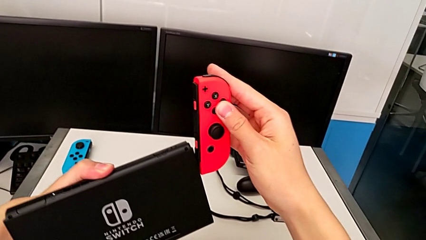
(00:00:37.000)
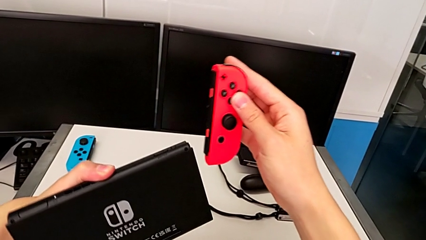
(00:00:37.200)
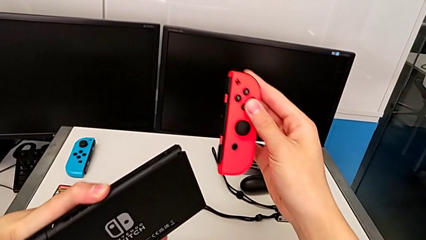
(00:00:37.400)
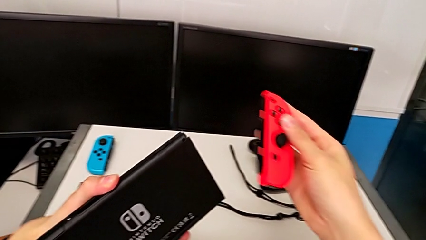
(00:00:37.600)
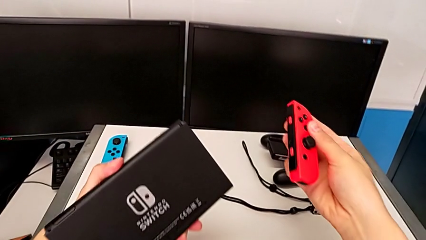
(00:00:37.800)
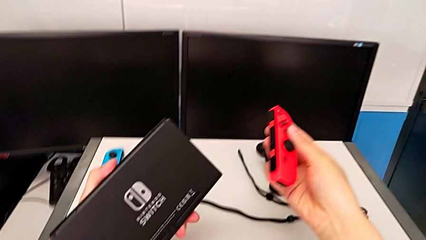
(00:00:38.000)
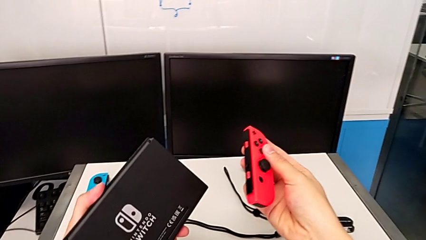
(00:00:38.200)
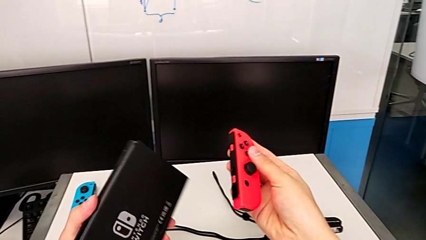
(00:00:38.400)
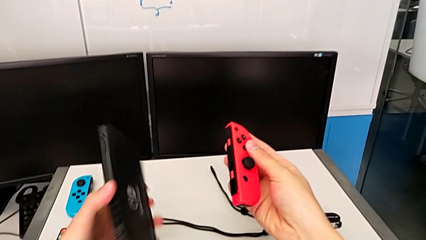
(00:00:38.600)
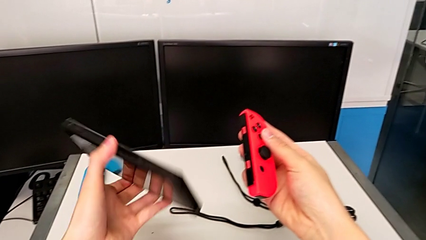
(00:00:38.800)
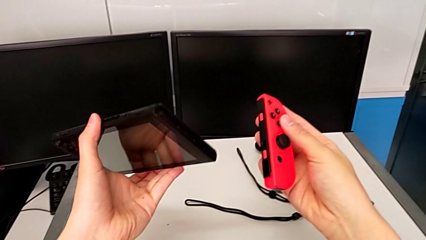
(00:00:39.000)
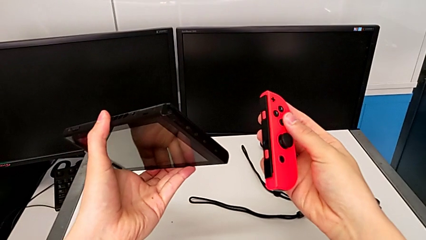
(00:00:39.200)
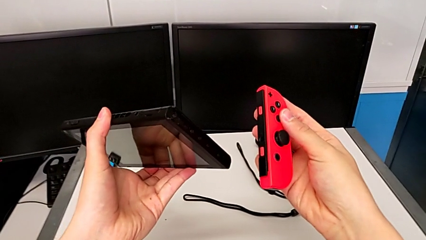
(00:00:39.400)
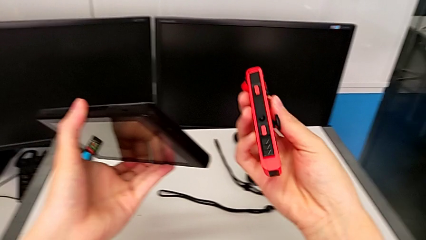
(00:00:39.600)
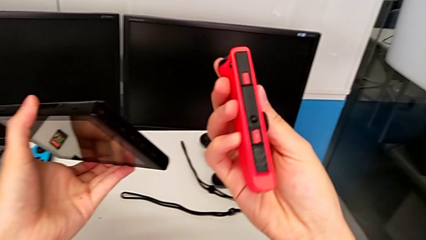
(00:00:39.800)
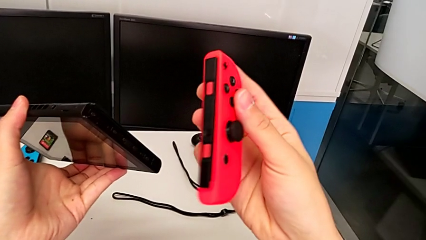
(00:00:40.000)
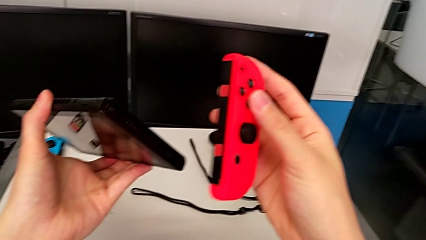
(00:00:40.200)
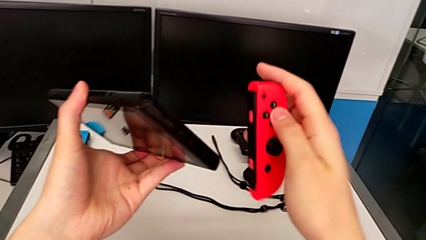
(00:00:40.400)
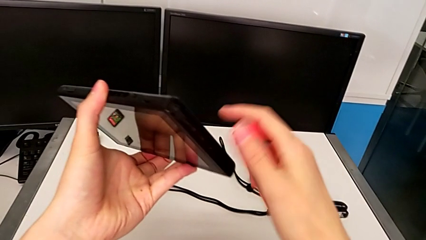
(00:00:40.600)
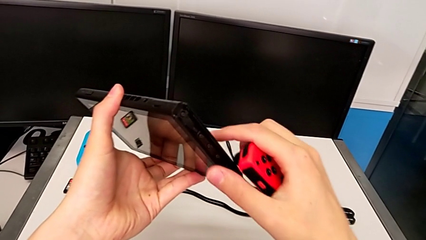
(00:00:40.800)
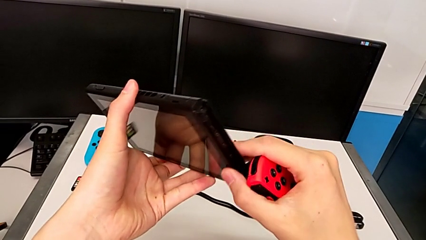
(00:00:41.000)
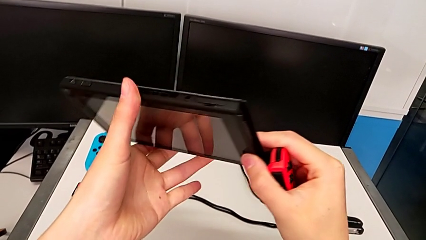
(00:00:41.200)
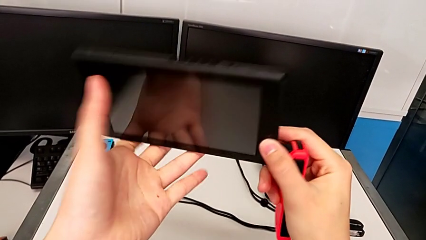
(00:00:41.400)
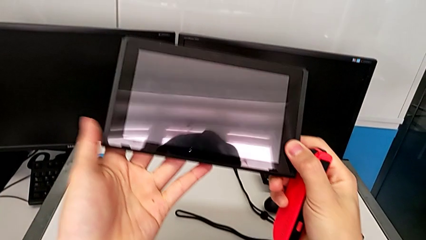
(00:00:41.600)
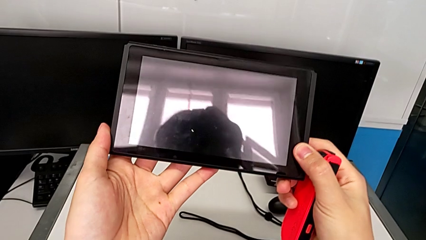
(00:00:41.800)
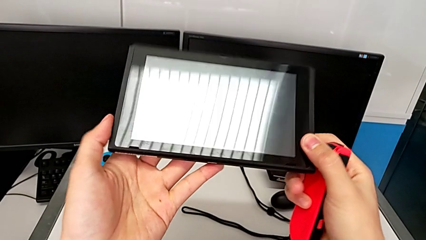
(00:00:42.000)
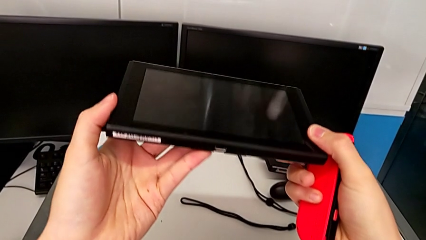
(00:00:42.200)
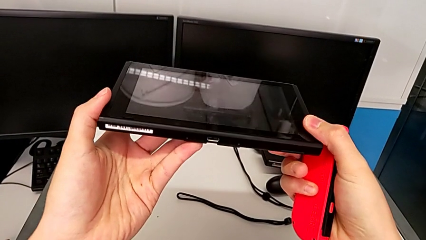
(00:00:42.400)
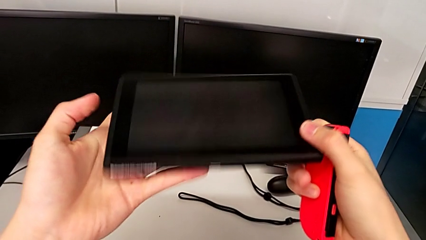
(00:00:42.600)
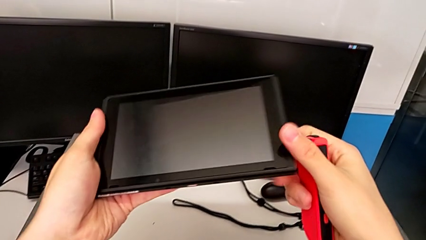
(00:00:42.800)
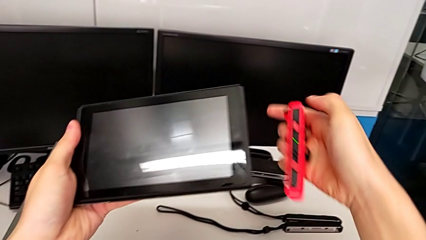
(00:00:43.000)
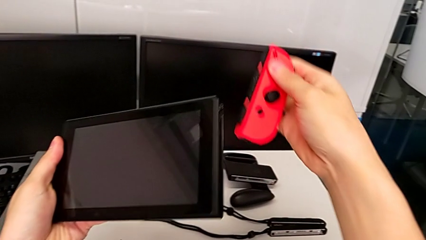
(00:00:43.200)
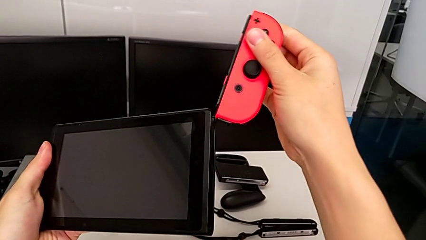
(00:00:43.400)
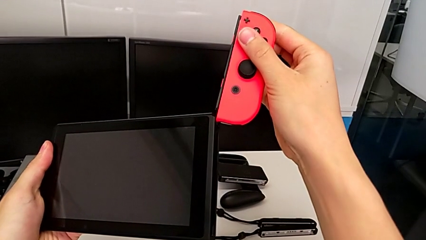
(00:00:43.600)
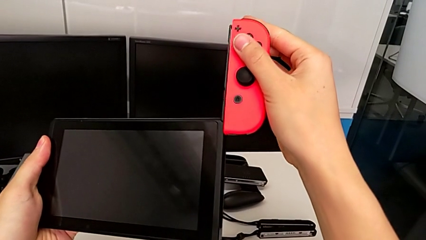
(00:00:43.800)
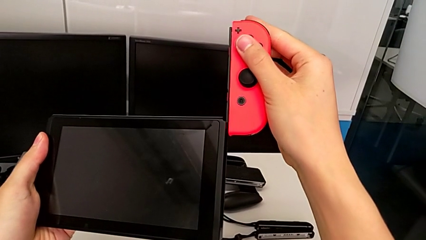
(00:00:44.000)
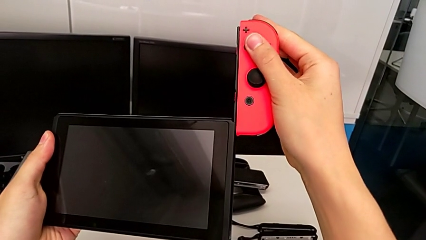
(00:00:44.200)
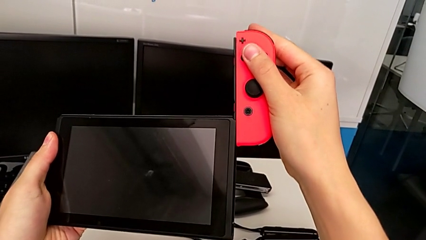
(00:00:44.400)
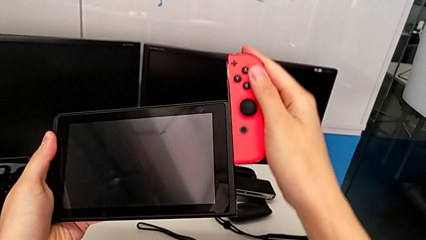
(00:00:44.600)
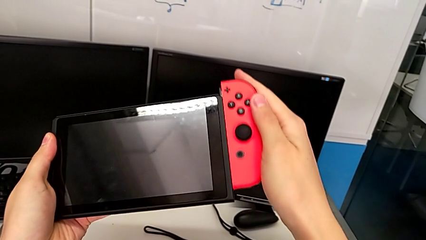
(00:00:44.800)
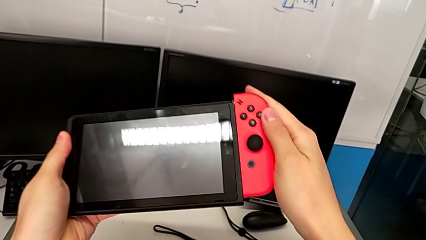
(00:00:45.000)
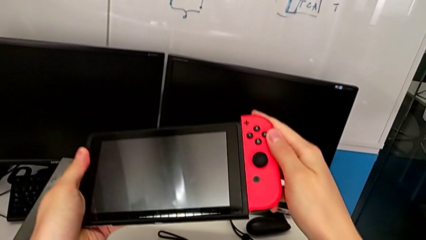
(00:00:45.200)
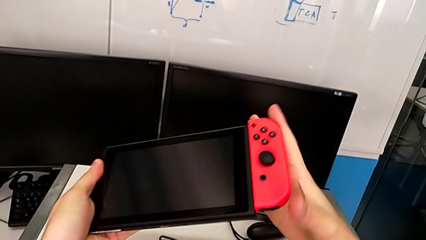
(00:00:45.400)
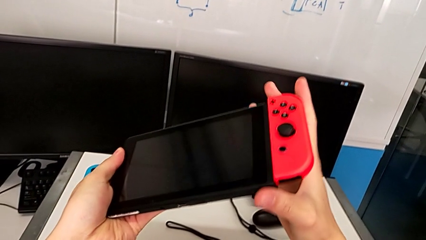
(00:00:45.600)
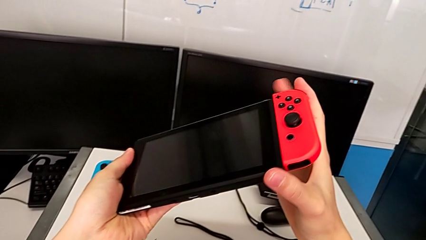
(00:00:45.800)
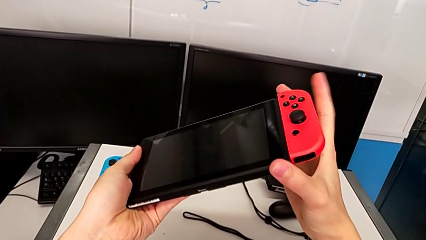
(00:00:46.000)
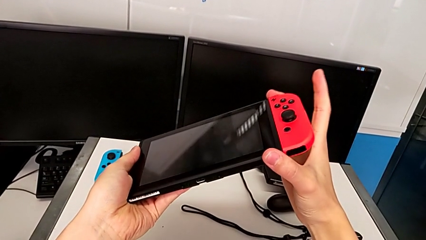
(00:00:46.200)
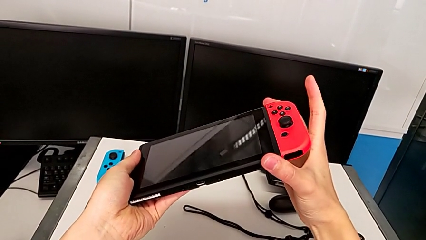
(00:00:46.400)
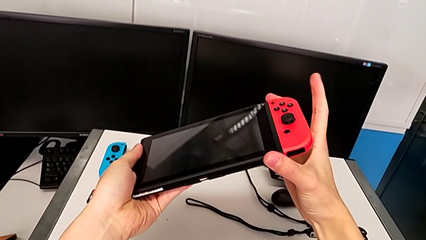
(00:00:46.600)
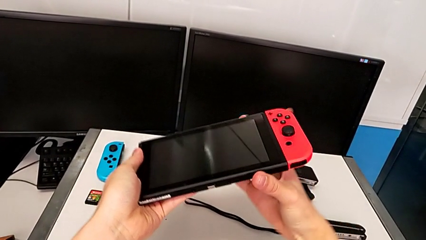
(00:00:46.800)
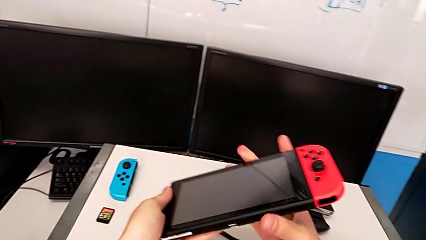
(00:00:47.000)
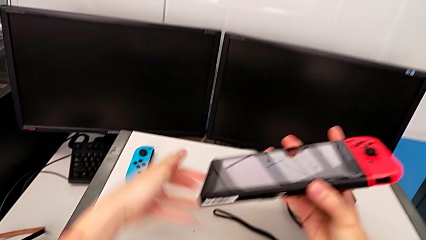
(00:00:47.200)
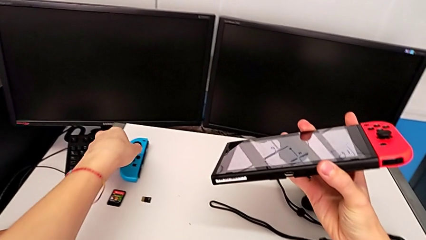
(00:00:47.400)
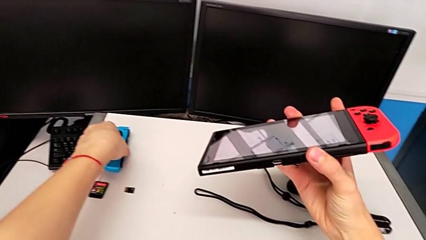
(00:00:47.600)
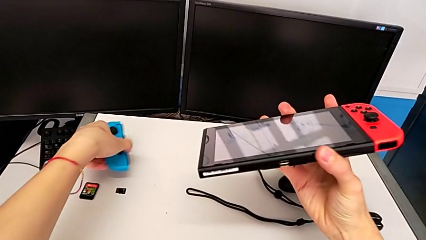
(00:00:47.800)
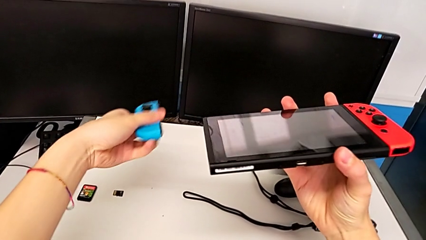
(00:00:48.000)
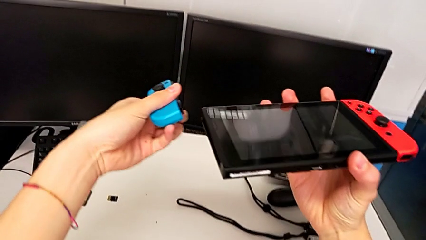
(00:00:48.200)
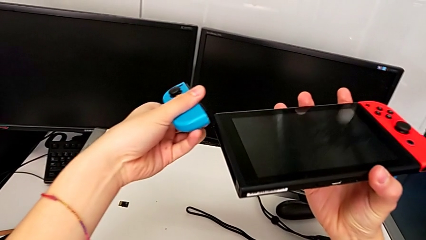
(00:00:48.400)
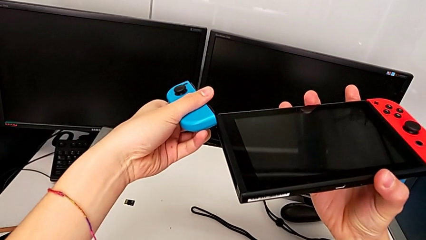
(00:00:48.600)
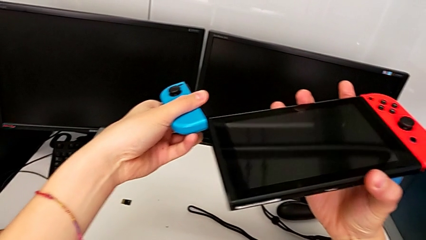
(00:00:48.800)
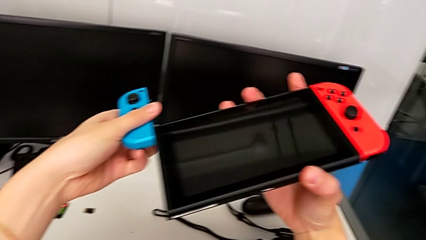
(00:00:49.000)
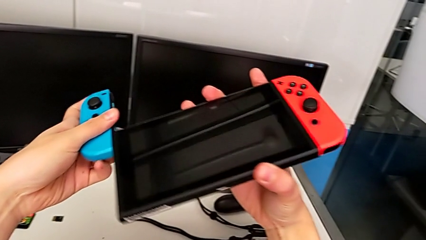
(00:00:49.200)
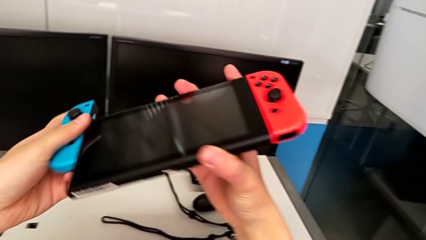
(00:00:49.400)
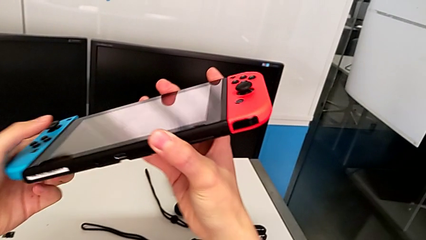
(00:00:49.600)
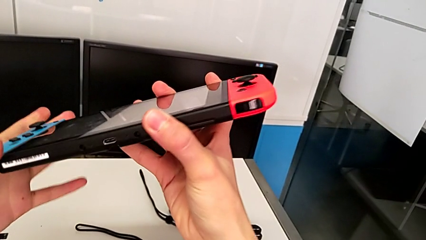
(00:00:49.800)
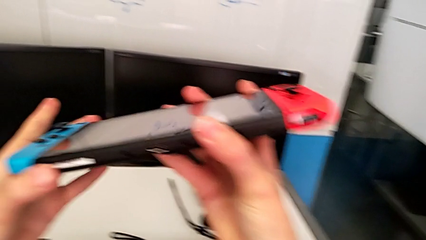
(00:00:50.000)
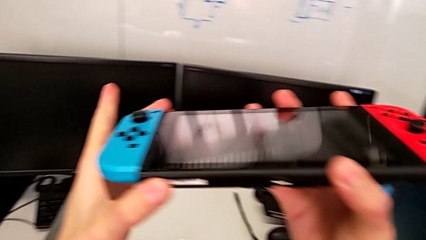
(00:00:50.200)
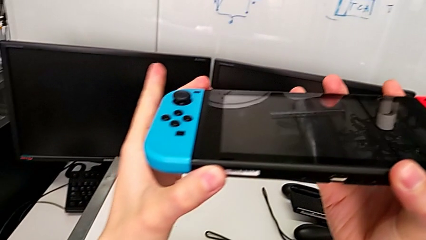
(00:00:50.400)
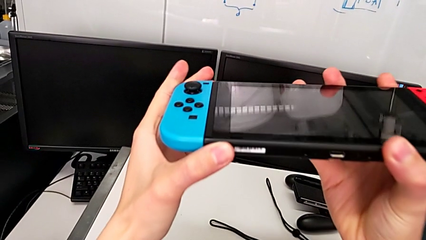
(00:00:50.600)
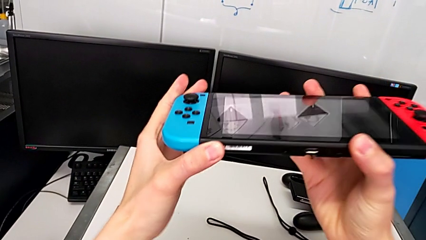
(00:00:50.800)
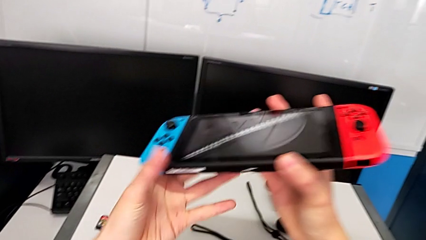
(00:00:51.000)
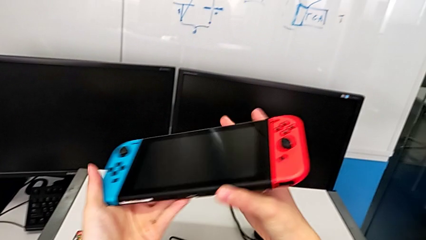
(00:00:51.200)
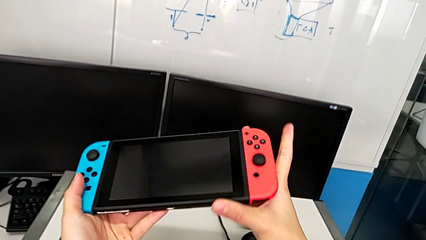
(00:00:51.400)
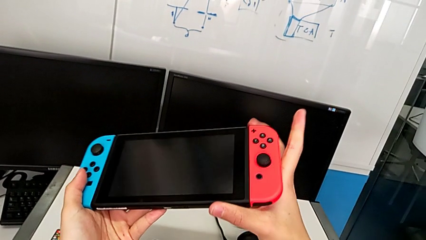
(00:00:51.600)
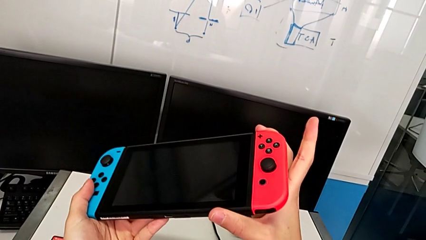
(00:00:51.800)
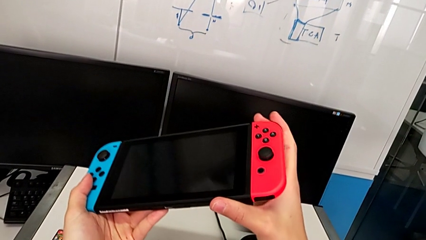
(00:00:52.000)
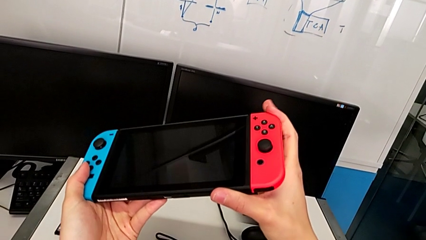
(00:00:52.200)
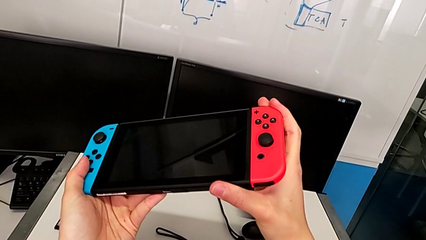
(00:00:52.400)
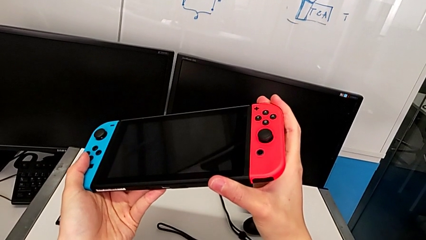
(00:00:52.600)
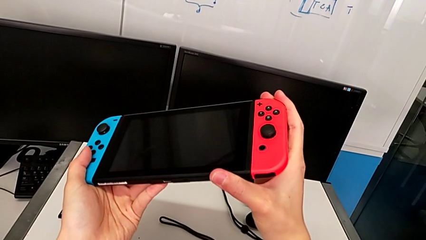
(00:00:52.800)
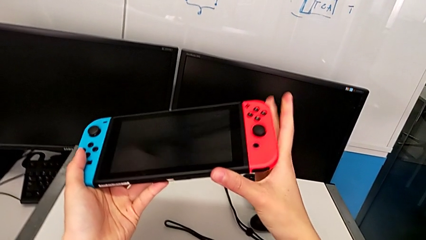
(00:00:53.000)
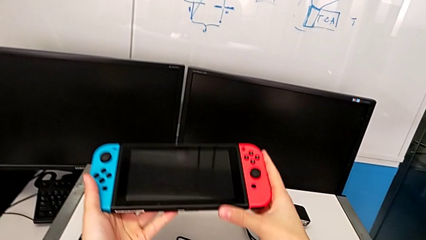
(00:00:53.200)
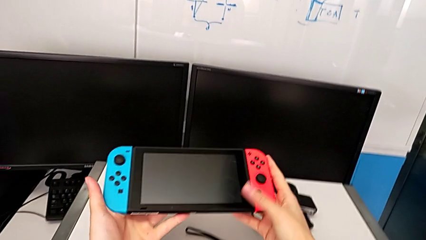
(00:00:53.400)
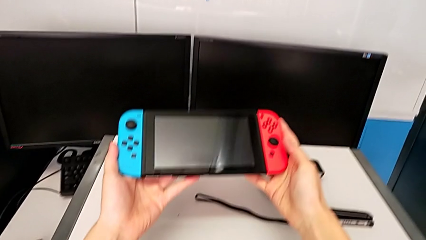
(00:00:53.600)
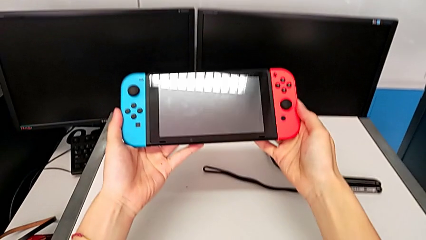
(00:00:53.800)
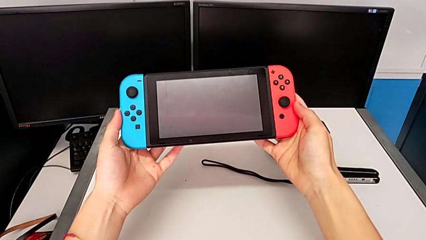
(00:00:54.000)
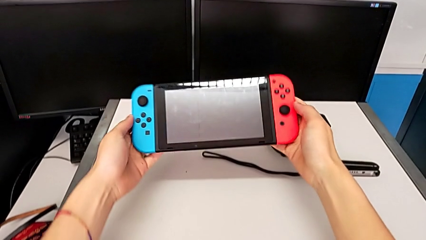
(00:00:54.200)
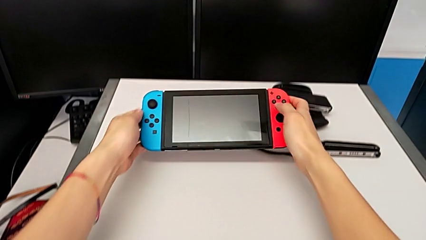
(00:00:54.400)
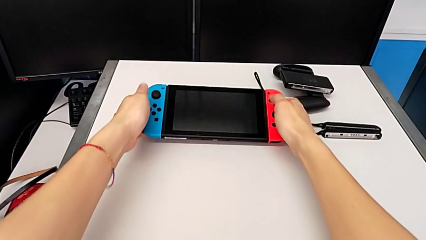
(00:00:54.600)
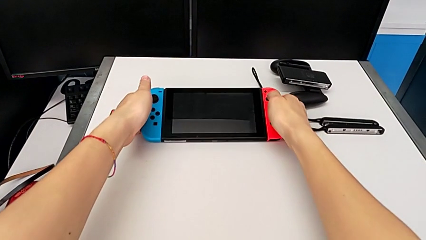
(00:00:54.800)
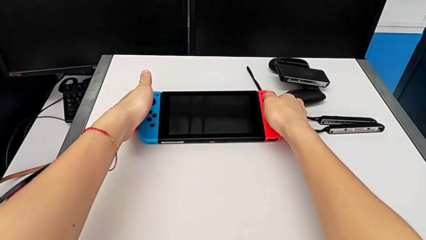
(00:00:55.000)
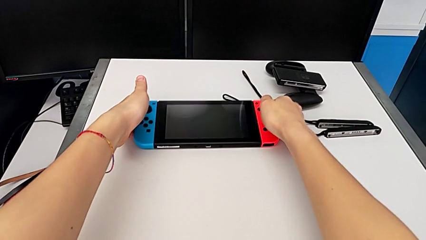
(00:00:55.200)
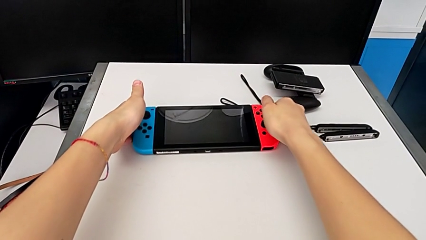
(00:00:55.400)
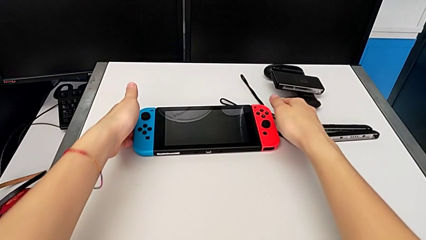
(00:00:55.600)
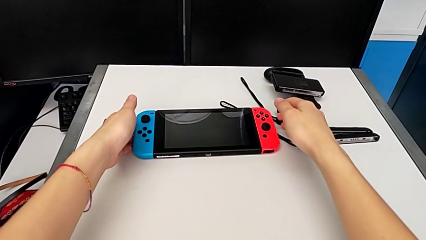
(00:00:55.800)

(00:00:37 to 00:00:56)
The camera wearer is sliding the Joy-Con controllers into the Nintendo Switch. They align the red Joy-Con controller, rotate the Nintendo Switch, inspect the red Joy-Con controller, inspect the Nintendo Switch, align the red Joy-Con controller, assemble it, grab the blue Joy-Con controller, lift it, align it, assemble it, press the red Joy-Con controller and place the Nintendo Switch.
